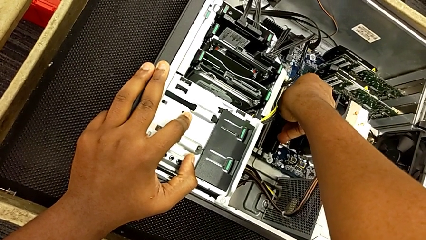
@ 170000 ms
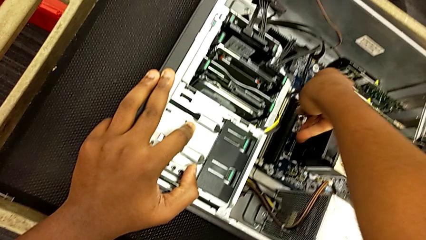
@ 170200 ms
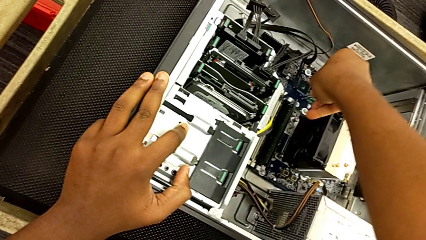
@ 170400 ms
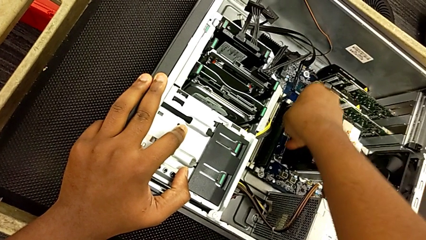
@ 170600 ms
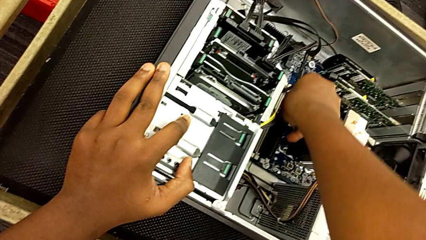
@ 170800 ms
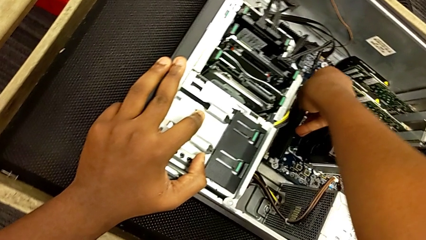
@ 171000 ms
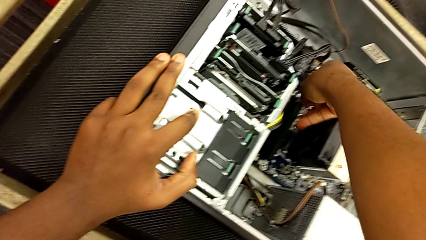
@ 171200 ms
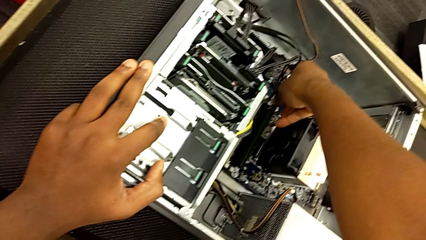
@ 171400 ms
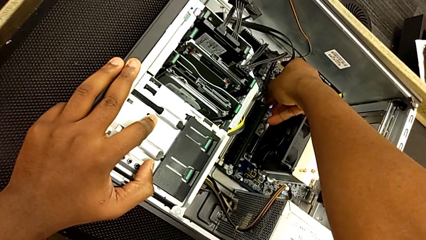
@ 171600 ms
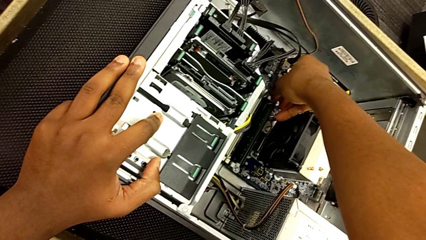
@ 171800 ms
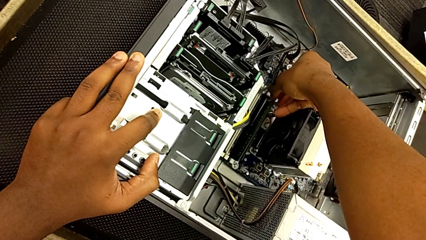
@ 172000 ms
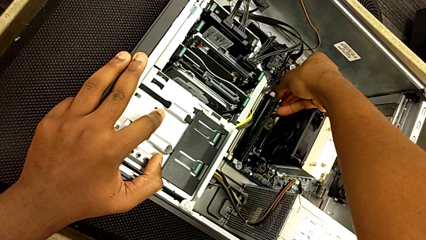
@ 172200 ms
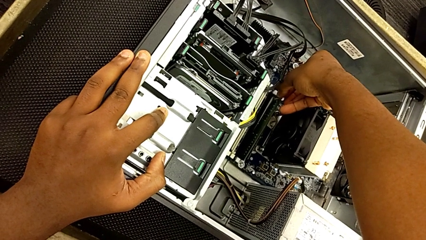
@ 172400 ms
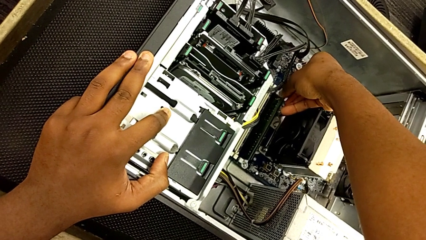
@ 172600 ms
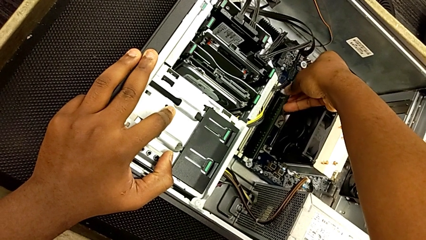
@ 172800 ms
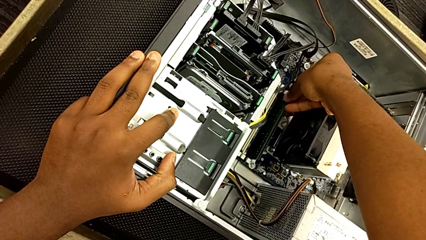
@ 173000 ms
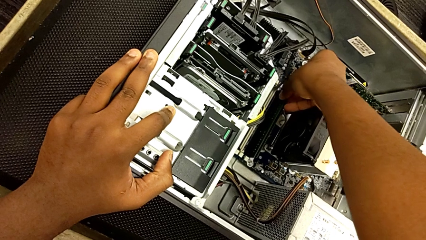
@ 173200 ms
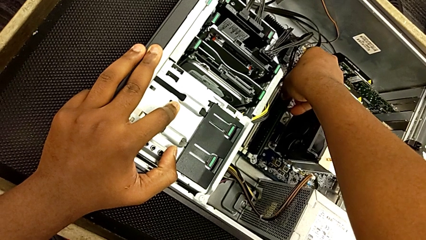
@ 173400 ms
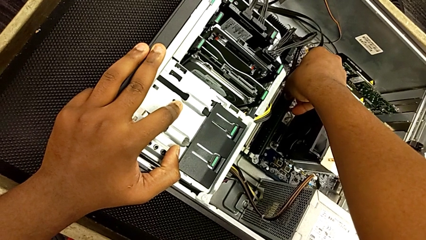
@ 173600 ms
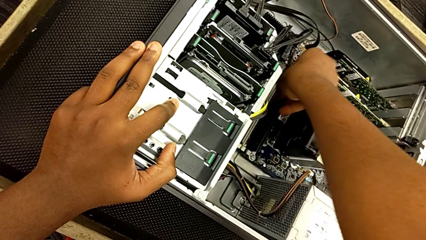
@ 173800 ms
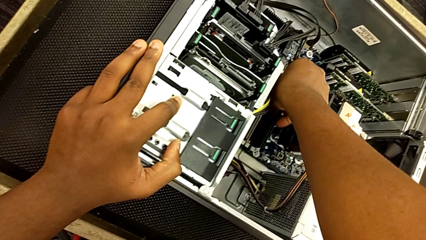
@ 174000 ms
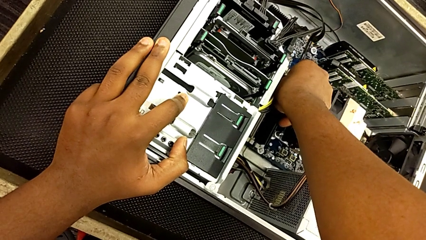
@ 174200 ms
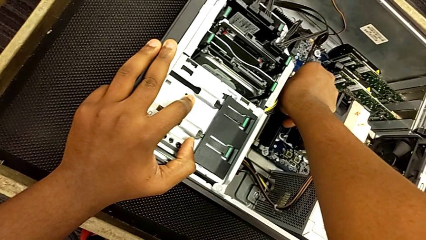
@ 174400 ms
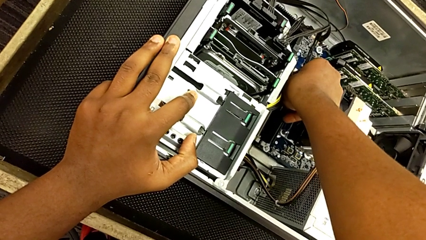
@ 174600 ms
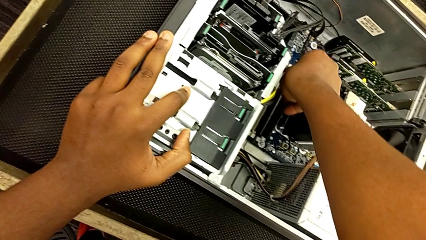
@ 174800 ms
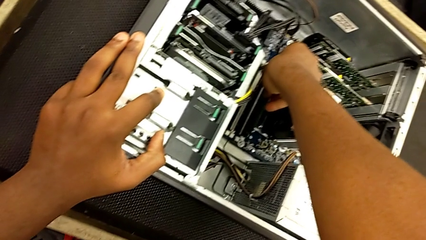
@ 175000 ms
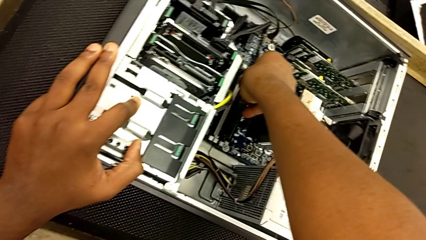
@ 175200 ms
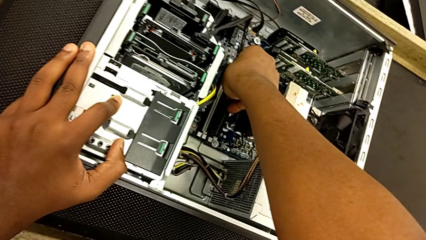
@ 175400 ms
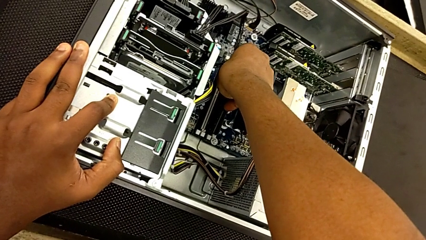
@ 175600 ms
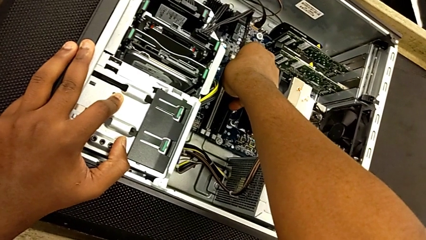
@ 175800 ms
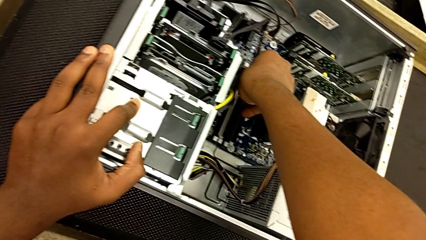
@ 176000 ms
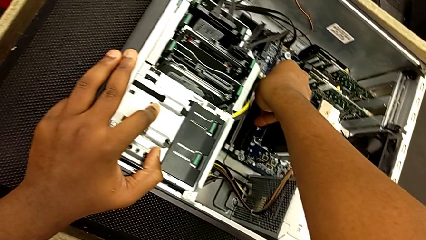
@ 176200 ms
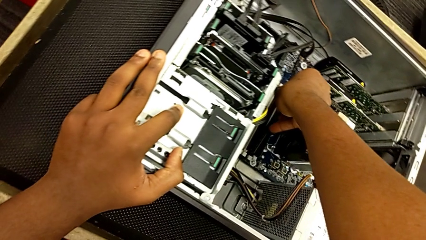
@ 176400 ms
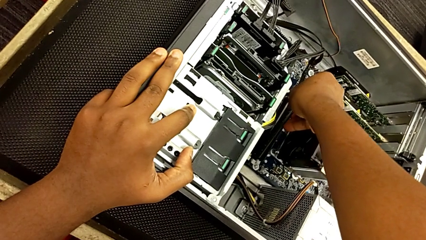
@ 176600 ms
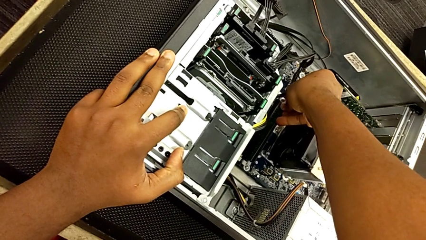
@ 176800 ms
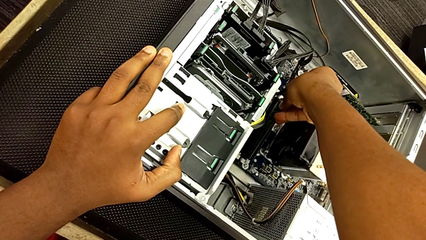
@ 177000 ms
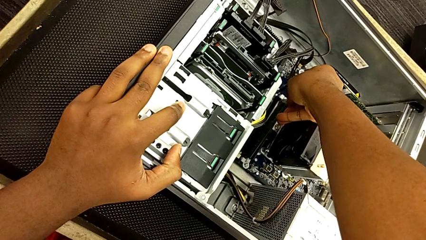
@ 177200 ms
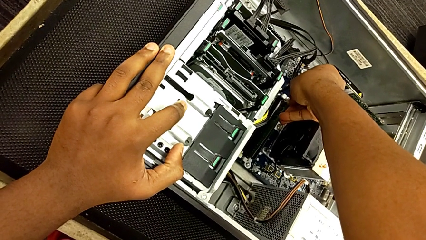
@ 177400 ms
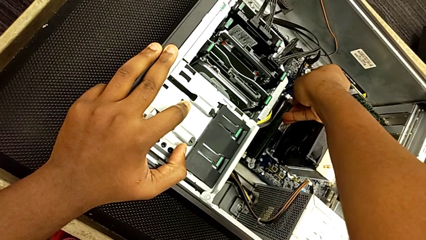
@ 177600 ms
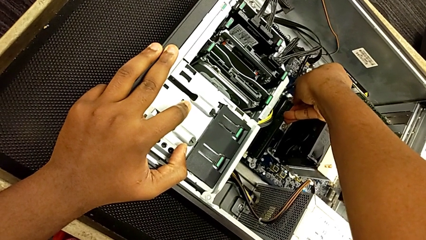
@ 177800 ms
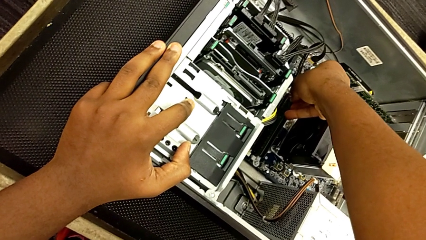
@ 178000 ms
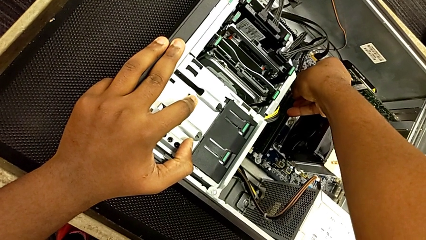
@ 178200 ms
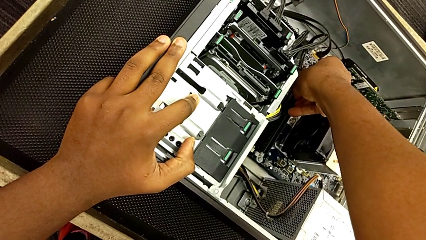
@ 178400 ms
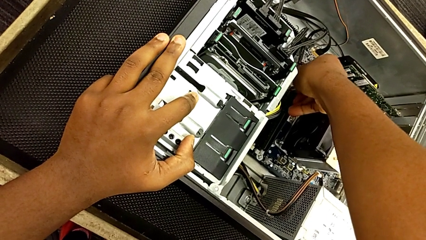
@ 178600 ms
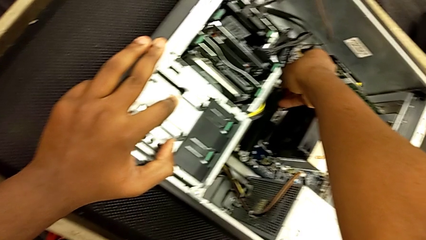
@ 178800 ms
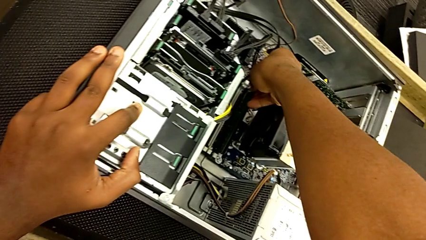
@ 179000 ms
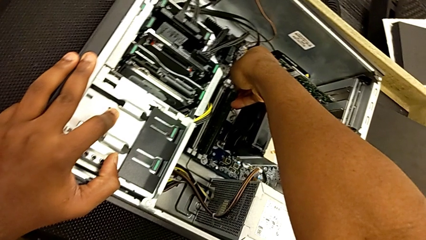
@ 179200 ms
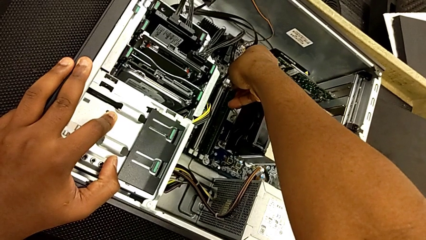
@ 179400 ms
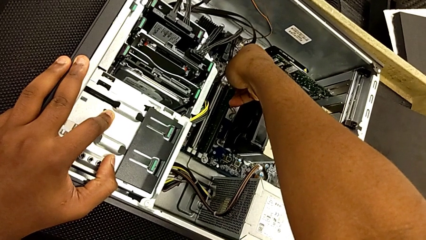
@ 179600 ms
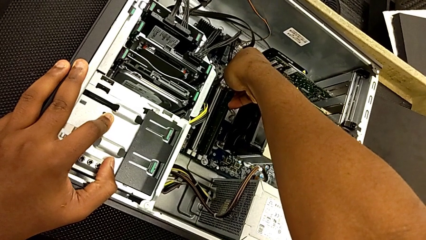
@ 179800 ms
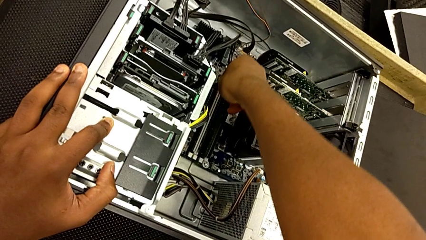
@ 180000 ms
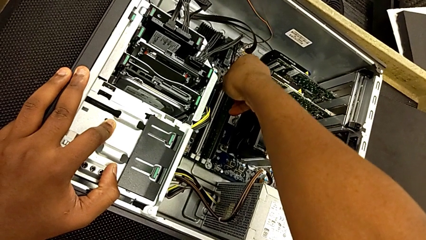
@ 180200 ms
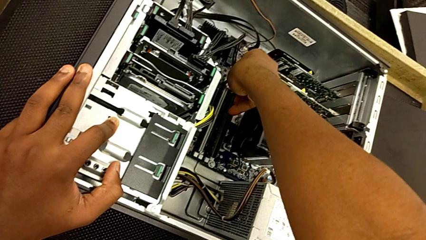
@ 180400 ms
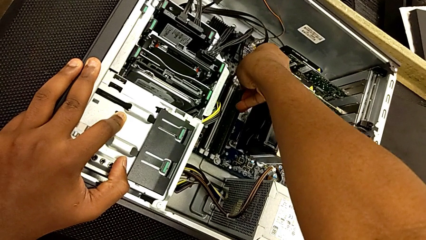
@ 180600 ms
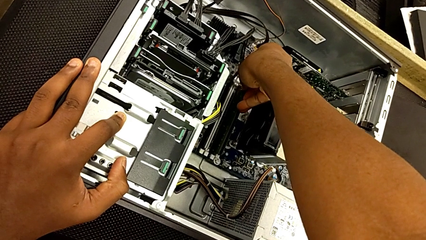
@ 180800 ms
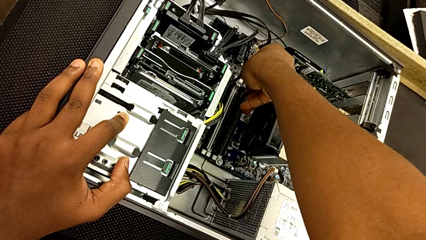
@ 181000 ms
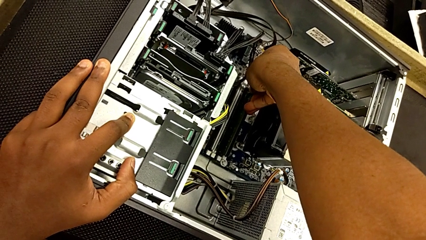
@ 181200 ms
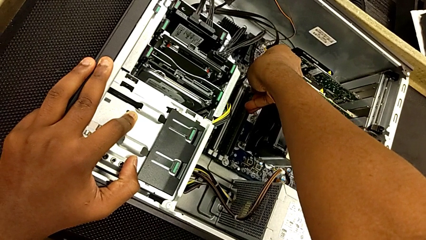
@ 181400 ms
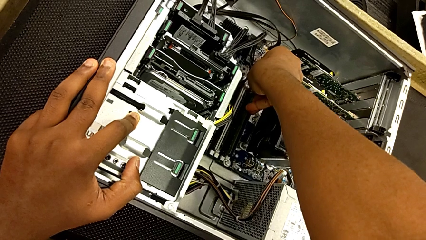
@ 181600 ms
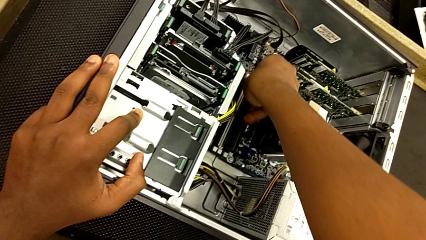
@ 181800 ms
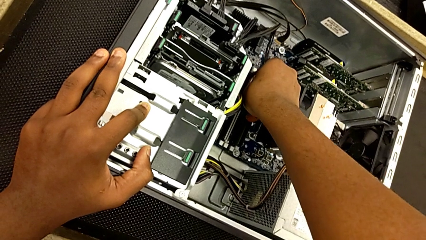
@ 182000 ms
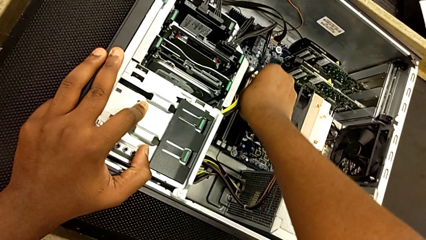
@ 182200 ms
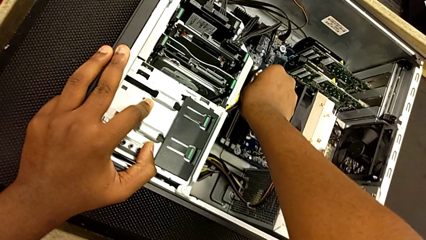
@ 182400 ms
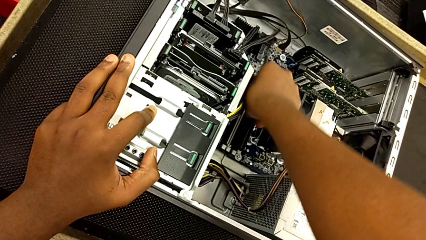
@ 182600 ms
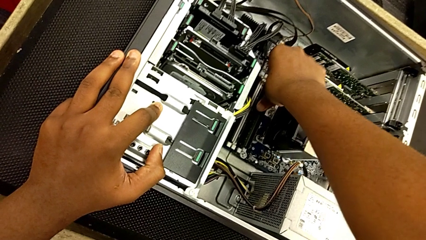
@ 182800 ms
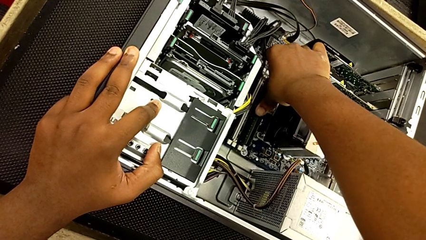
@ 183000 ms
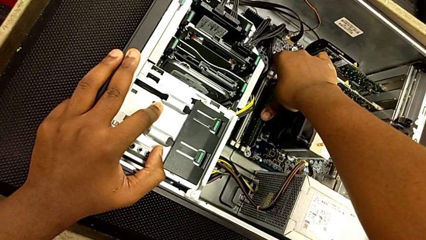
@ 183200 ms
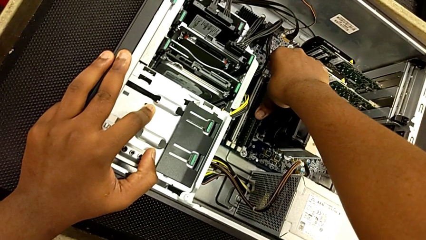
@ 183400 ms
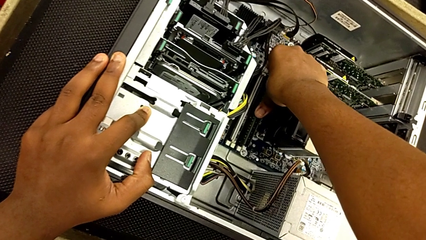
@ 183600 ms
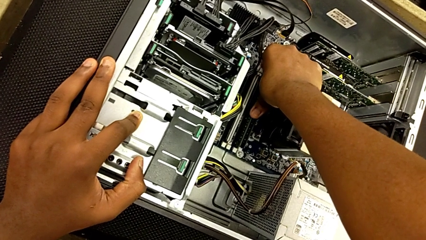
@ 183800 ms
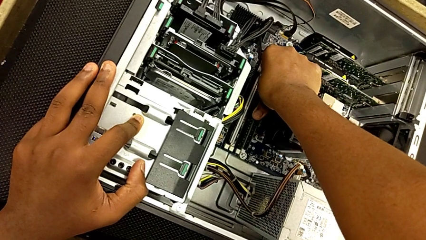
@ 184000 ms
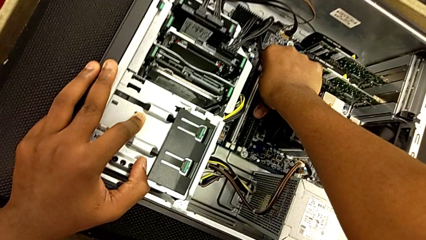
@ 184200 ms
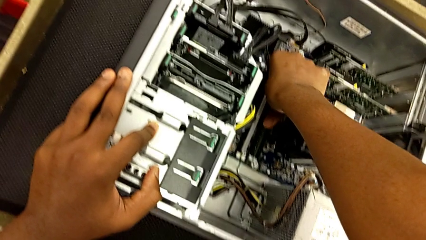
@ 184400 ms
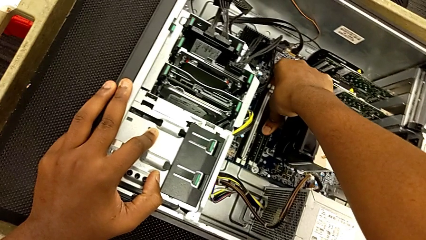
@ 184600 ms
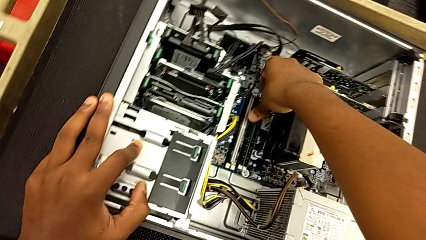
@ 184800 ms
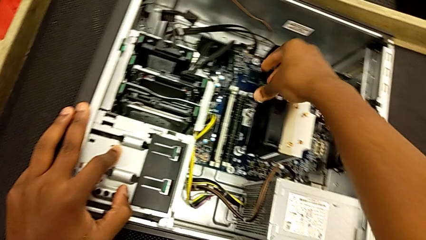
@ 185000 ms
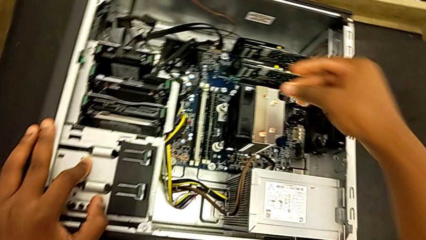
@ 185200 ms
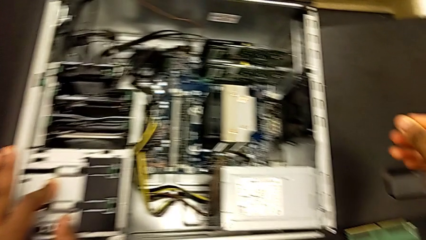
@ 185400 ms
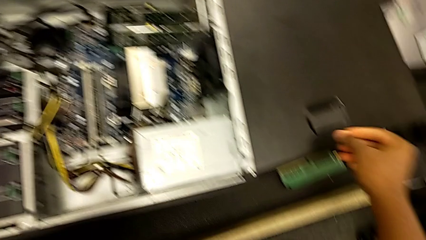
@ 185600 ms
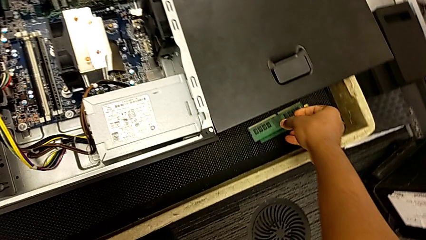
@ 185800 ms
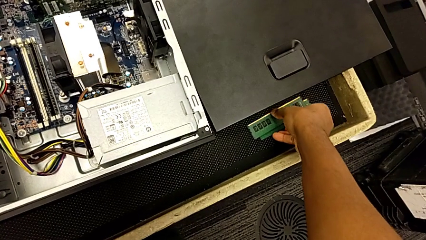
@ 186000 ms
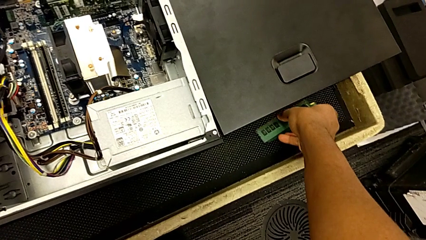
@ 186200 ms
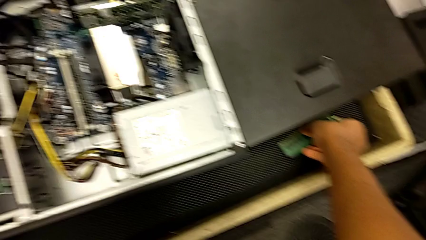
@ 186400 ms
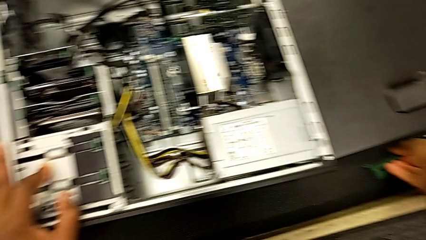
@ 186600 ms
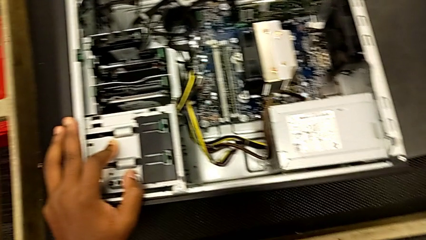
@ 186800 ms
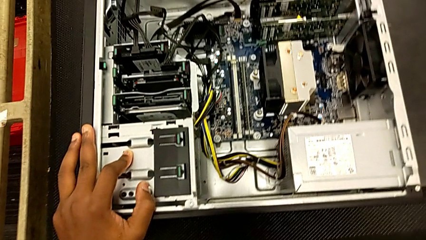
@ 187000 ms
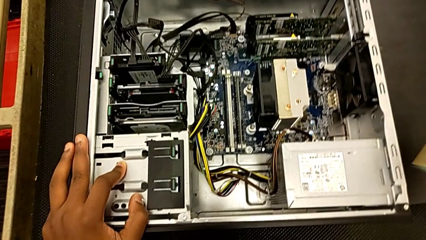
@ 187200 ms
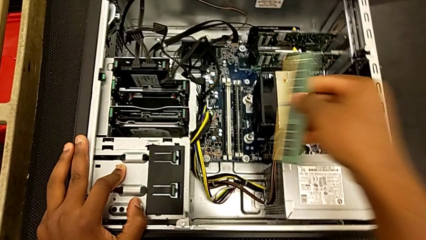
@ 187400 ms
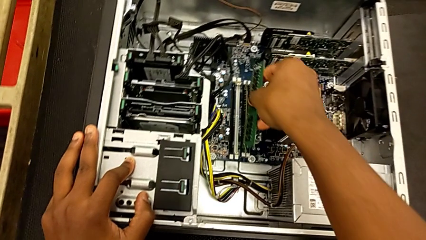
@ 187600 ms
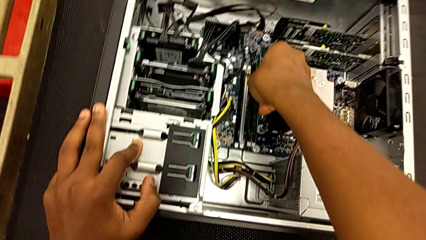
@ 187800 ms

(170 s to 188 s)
The camera wearer is putting the RAM tabs back in place. They keep inserting the RAM, lock it and grab it.
